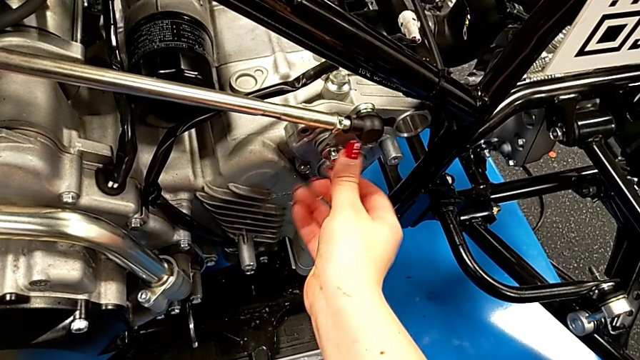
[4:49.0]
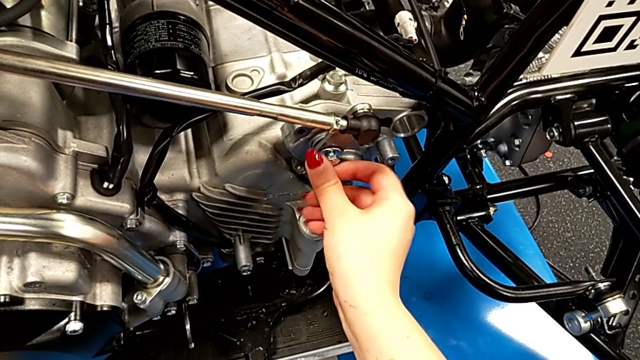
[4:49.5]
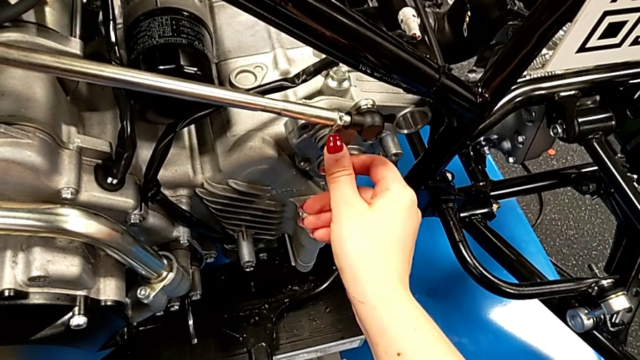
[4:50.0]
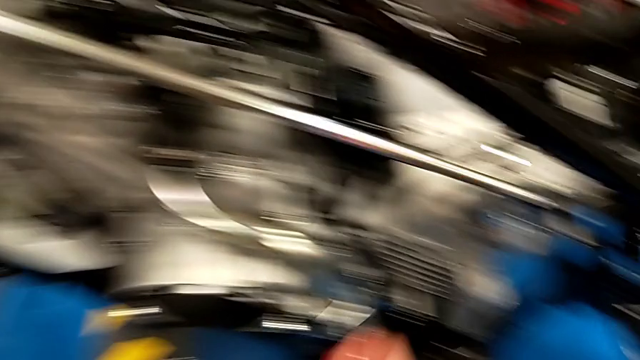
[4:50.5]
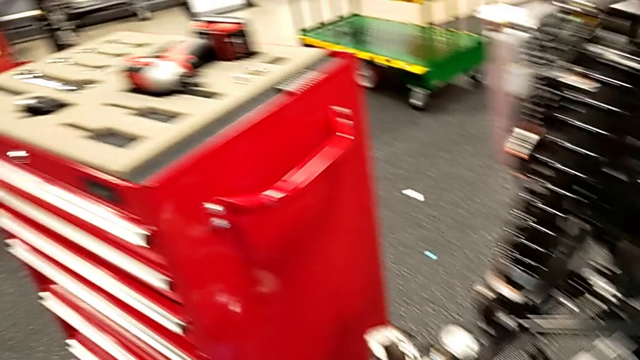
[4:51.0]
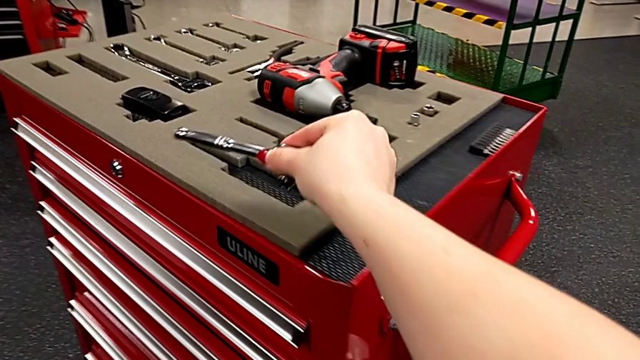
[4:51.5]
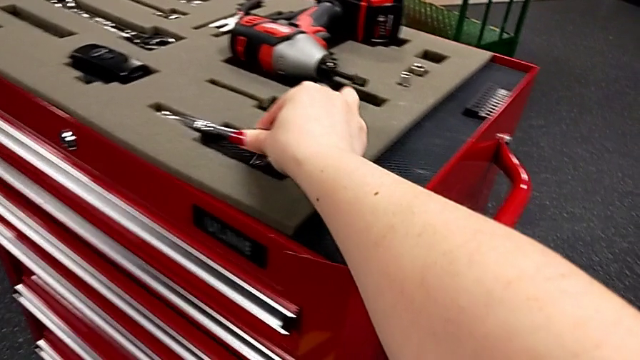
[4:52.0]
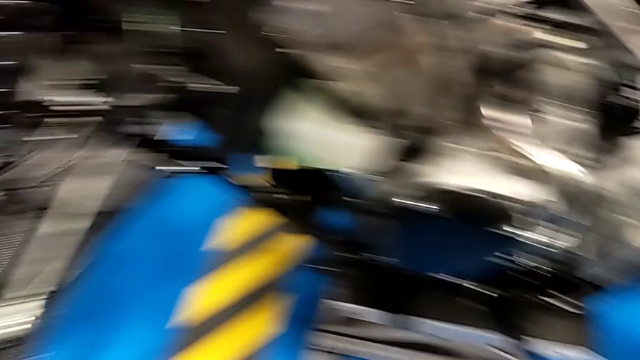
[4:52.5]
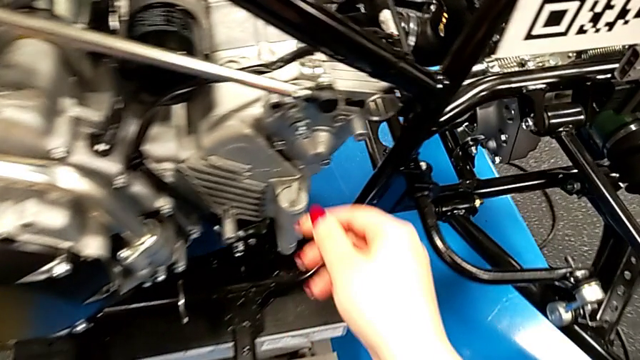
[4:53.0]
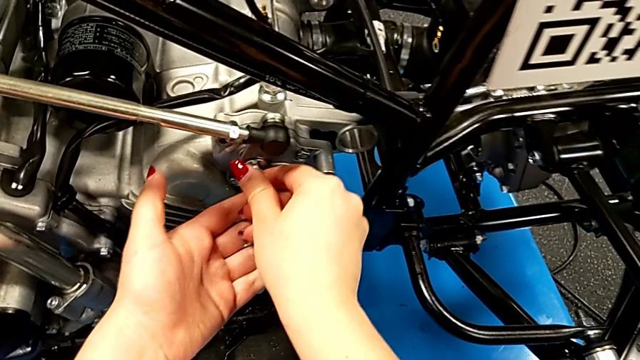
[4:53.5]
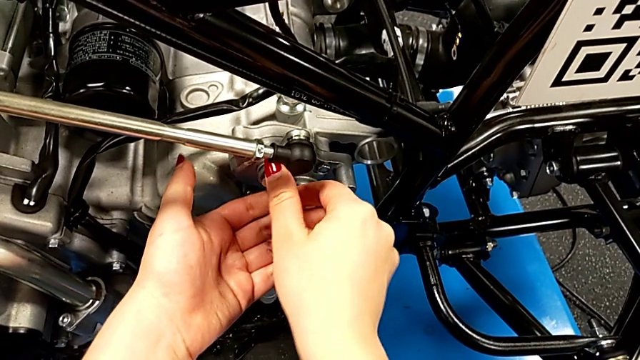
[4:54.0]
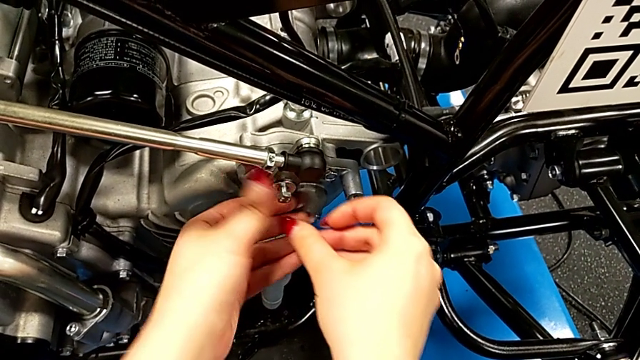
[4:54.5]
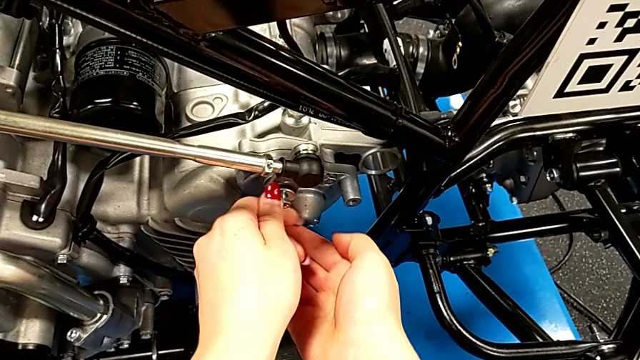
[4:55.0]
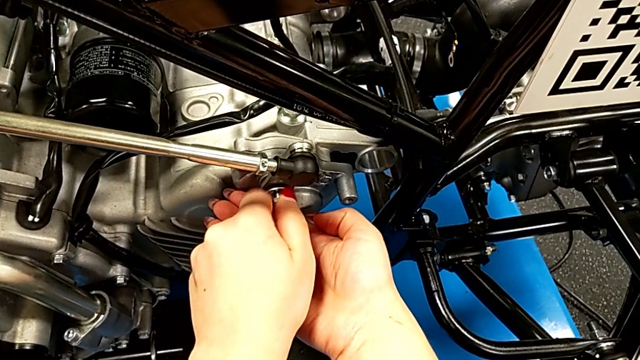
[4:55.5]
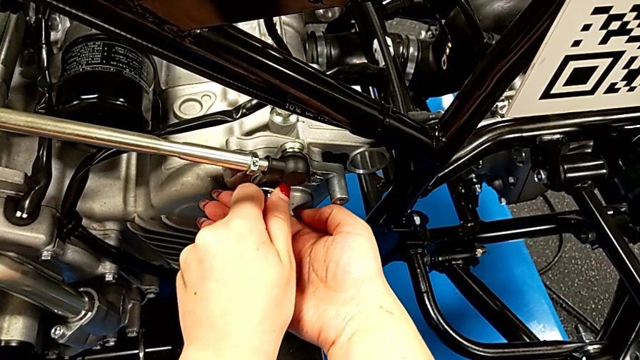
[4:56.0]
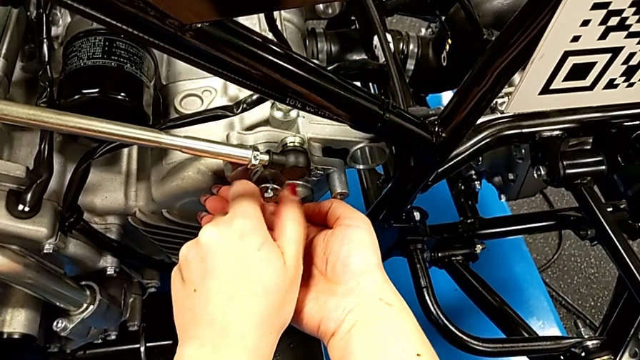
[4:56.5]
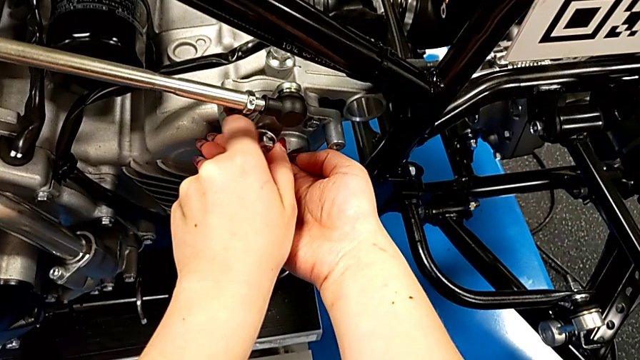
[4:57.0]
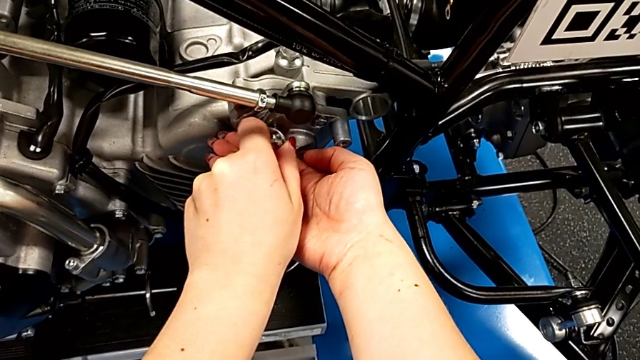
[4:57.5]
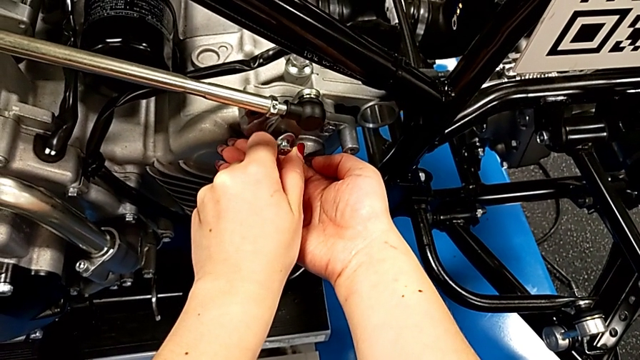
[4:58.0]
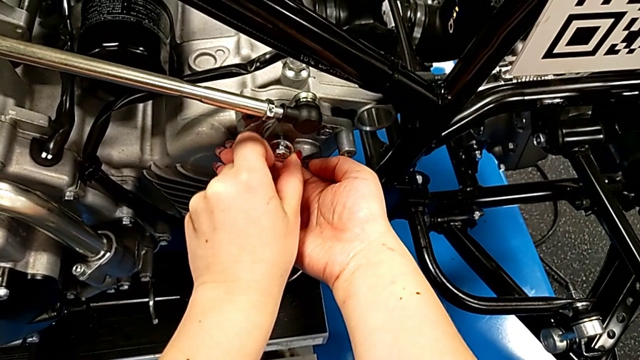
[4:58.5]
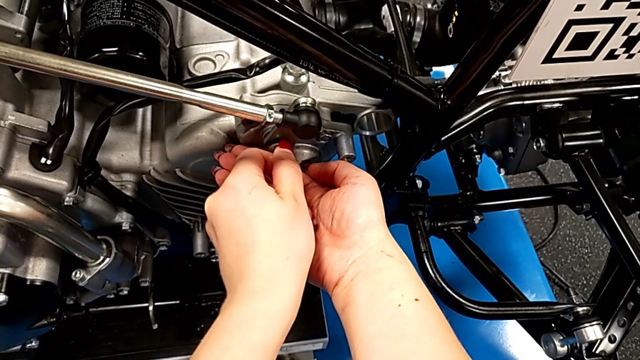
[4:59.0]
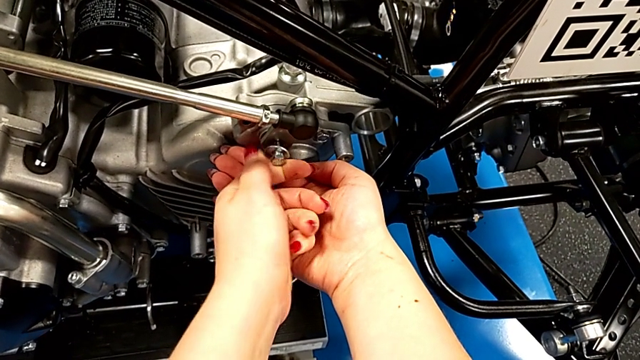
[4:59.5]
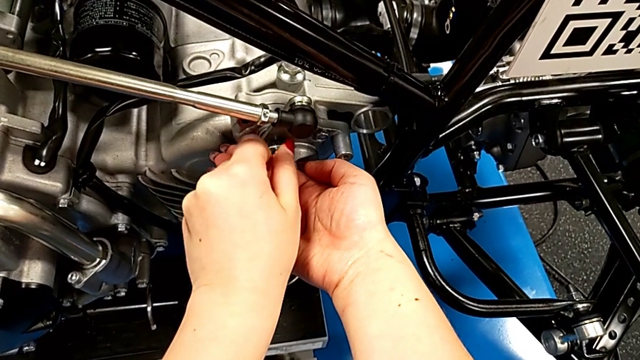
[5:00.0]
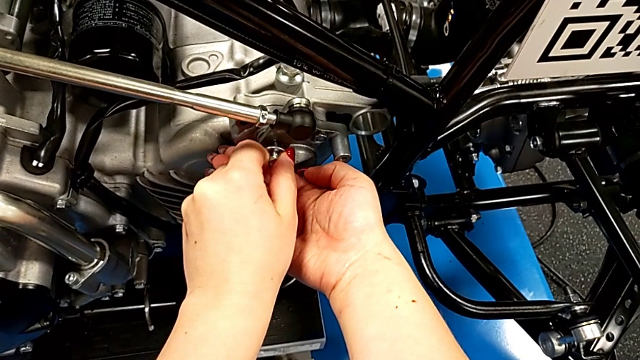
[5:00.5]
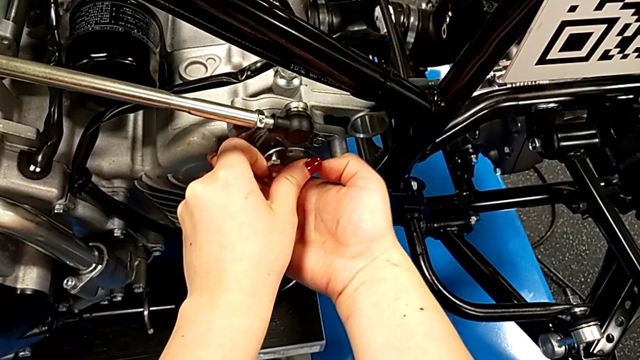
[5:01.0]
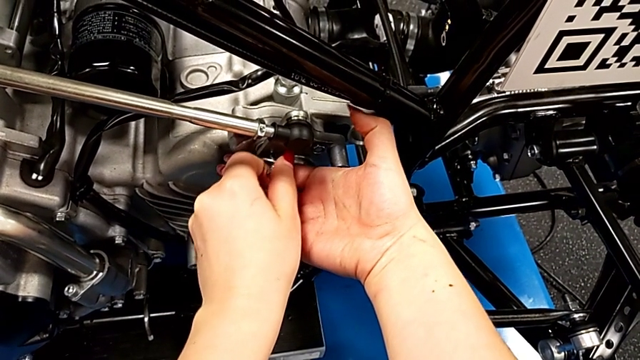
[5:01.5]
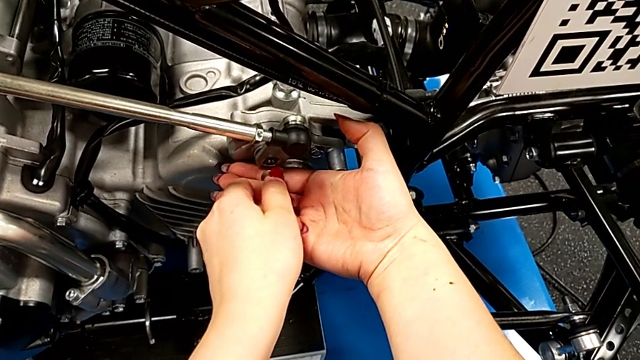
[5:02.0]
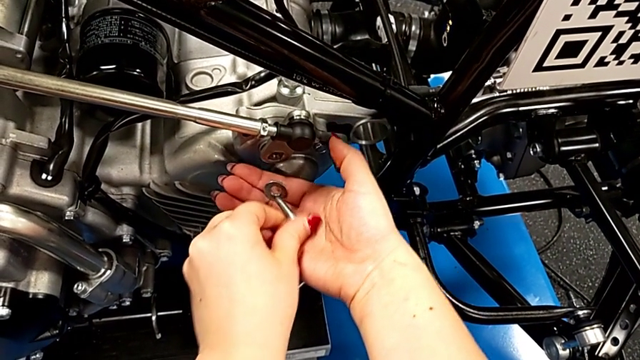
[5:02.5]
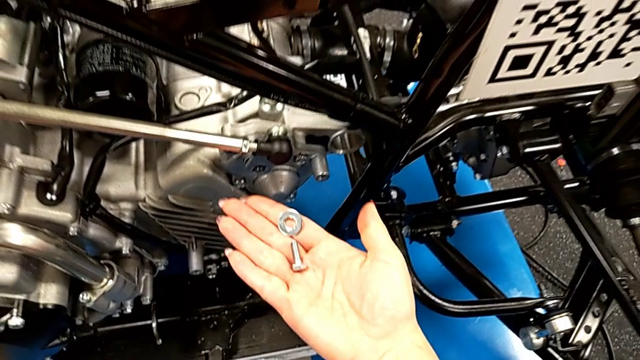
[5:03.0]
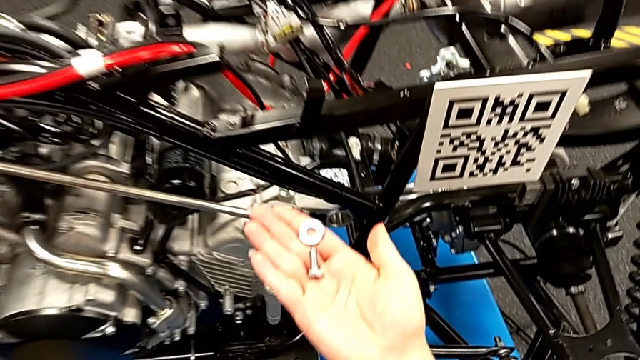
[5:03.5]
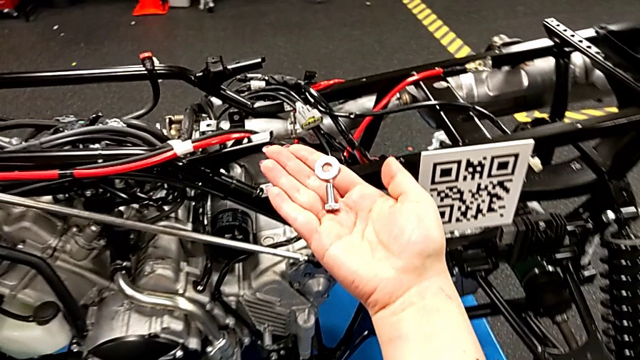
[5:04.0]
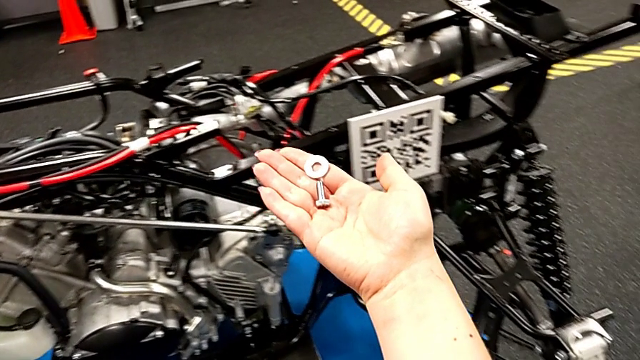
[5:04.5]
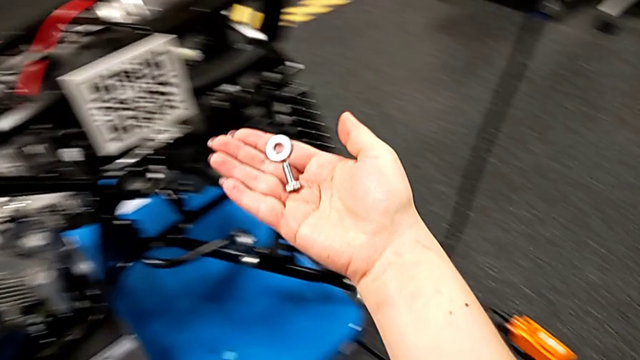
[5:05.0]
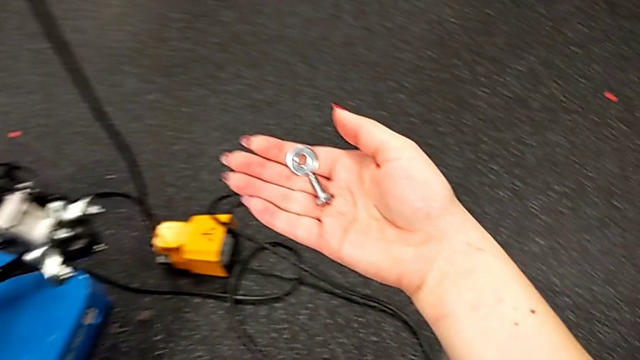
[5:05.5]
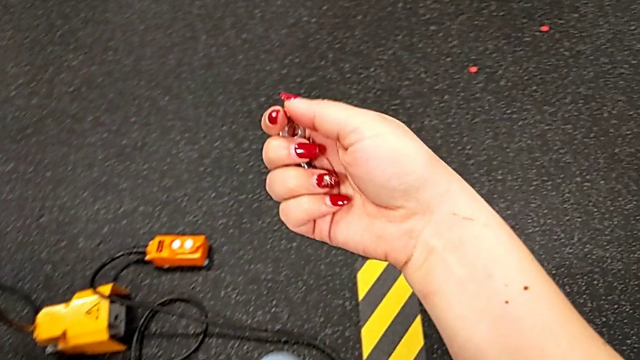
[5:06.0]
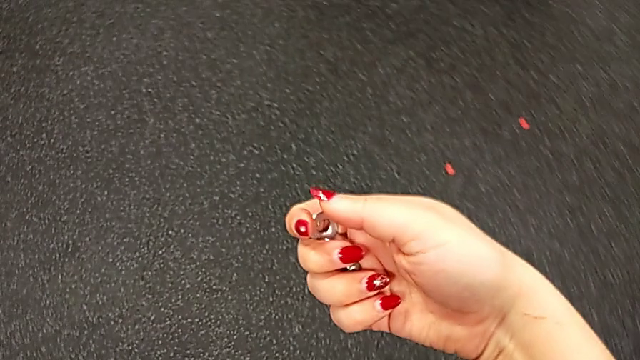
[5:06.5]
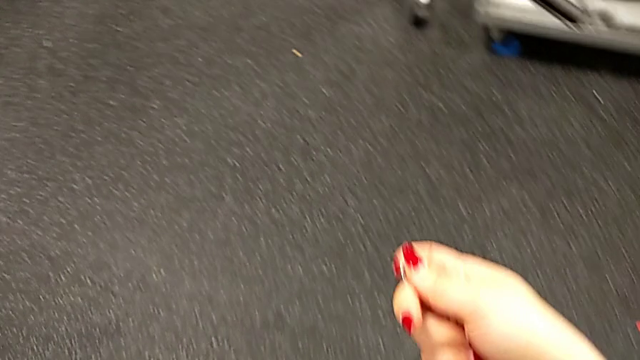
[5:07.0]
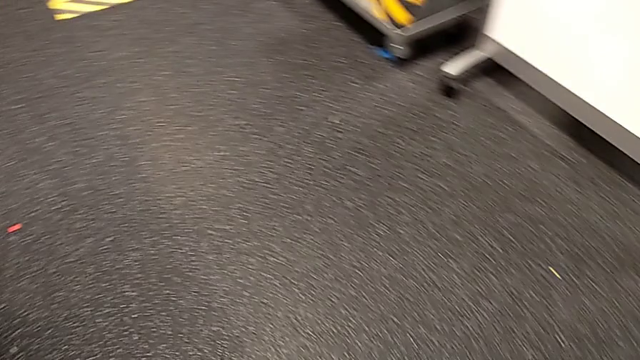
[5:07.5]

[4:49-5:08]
The camera wearer is unscrewing the screw with the ratchet. They unscrew the bolt, place the ratchet, unscrew the bolt, withdraw it and hold it.
